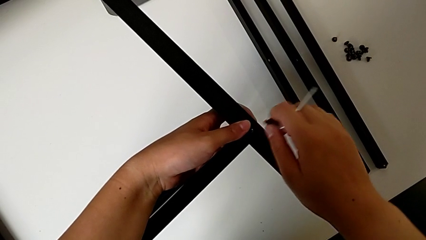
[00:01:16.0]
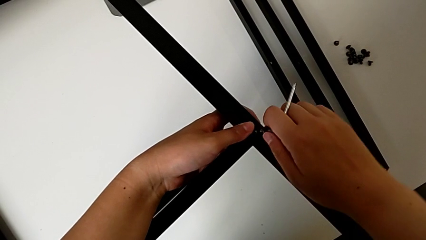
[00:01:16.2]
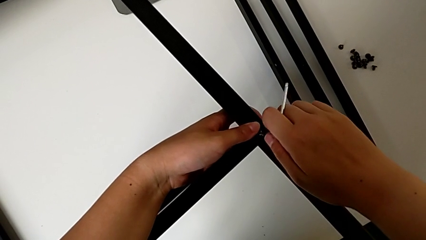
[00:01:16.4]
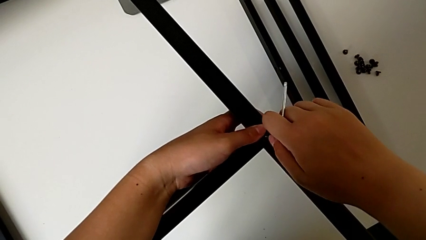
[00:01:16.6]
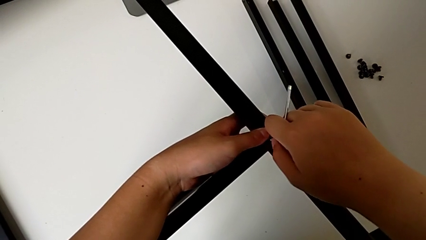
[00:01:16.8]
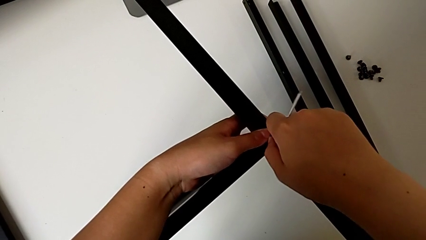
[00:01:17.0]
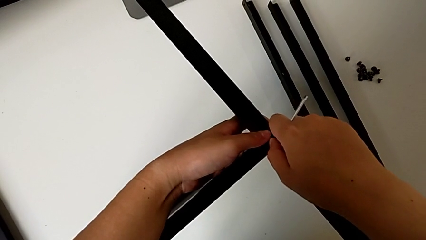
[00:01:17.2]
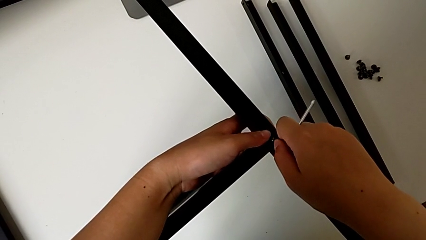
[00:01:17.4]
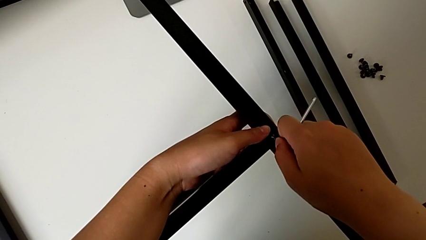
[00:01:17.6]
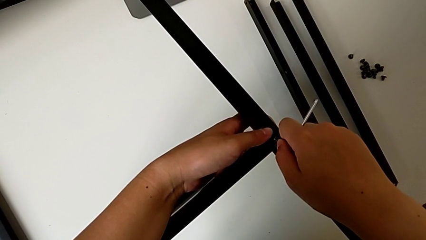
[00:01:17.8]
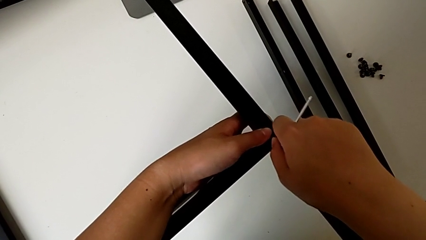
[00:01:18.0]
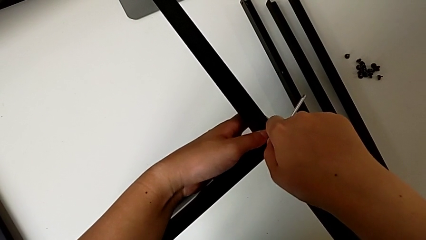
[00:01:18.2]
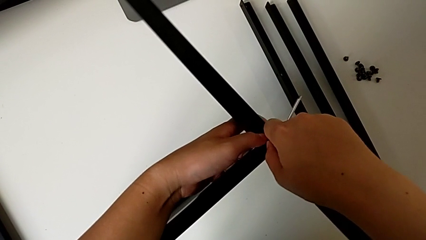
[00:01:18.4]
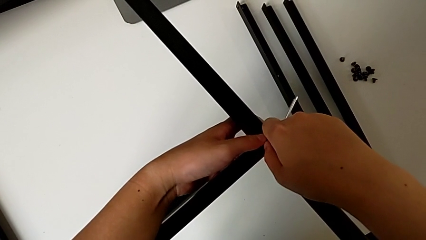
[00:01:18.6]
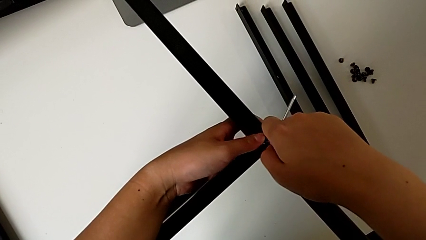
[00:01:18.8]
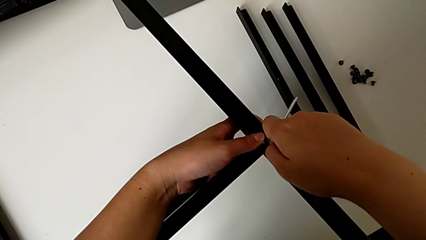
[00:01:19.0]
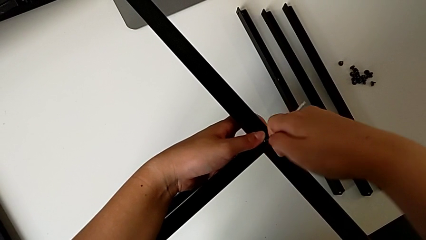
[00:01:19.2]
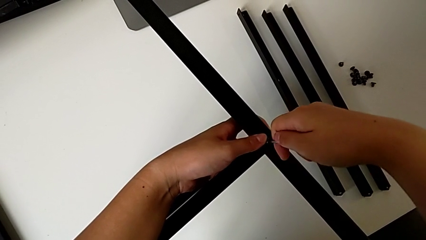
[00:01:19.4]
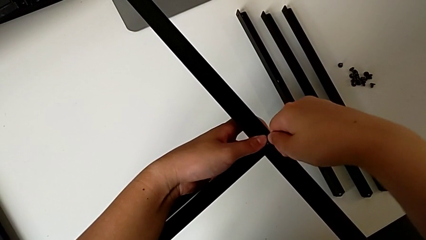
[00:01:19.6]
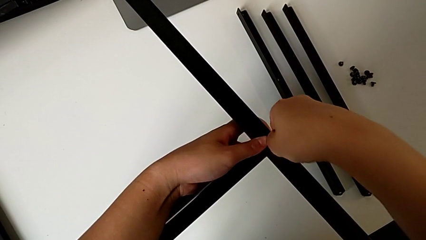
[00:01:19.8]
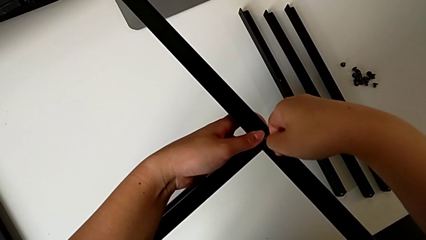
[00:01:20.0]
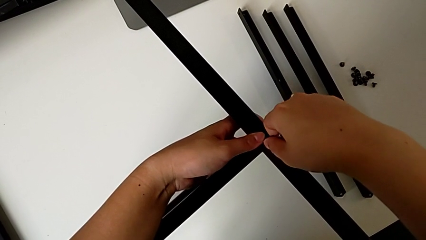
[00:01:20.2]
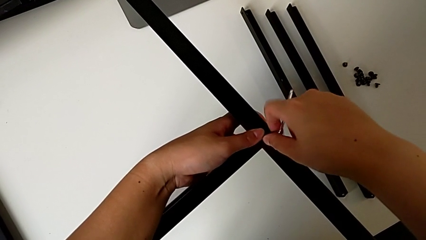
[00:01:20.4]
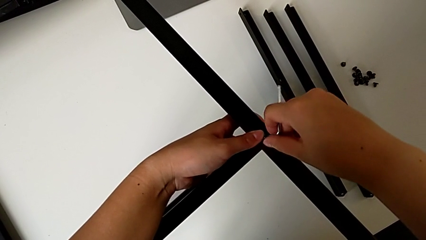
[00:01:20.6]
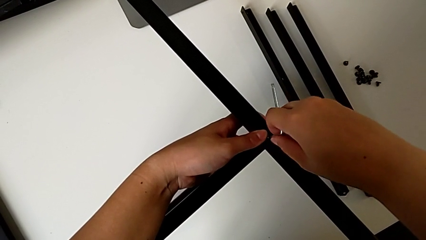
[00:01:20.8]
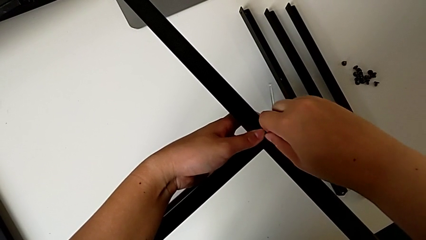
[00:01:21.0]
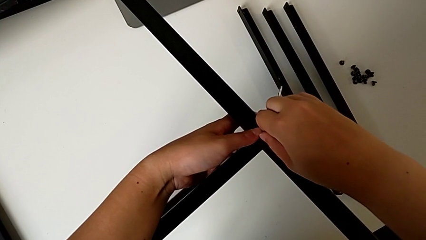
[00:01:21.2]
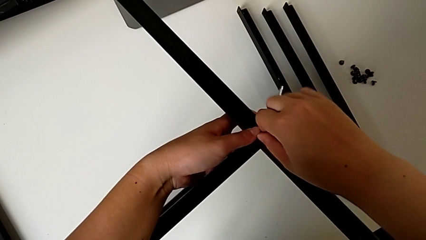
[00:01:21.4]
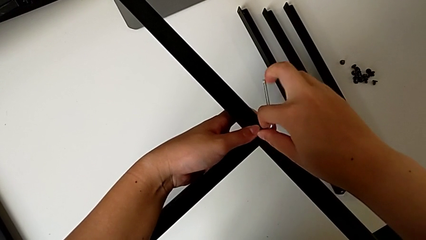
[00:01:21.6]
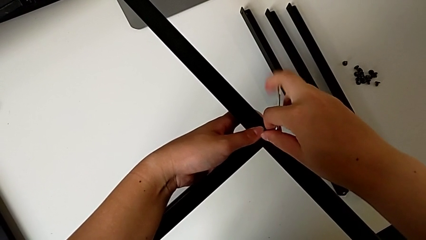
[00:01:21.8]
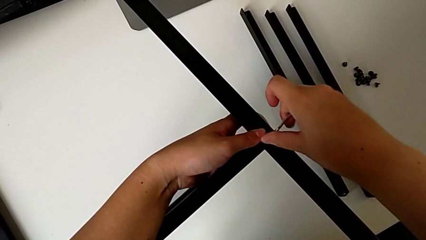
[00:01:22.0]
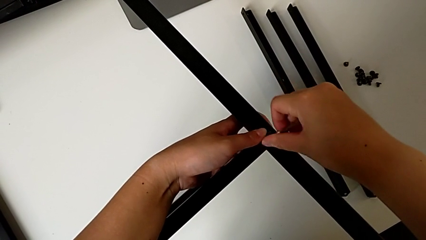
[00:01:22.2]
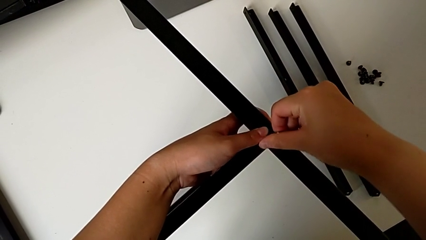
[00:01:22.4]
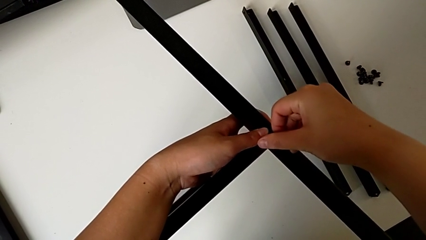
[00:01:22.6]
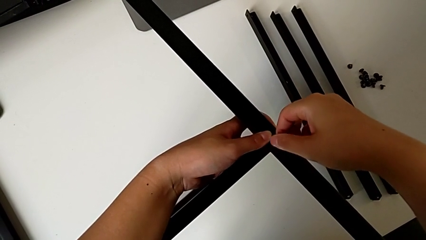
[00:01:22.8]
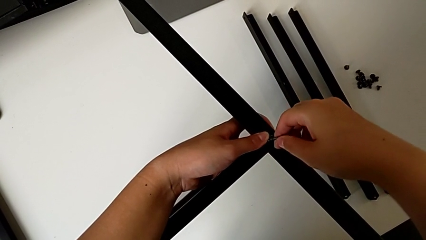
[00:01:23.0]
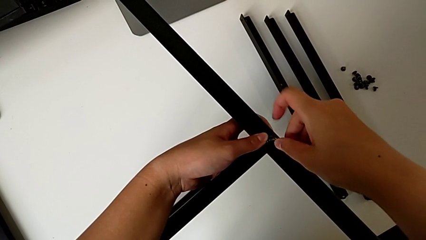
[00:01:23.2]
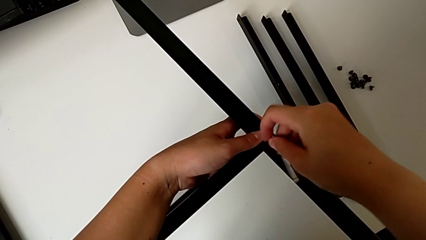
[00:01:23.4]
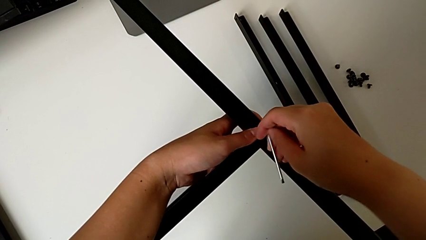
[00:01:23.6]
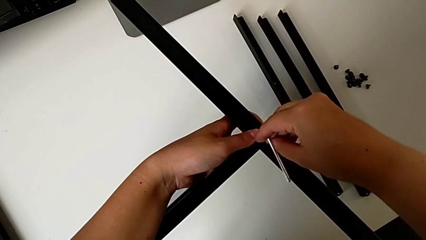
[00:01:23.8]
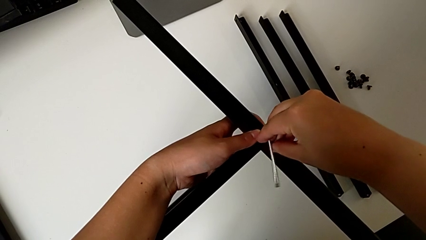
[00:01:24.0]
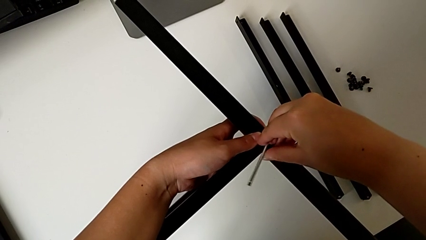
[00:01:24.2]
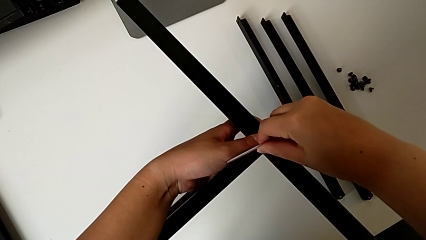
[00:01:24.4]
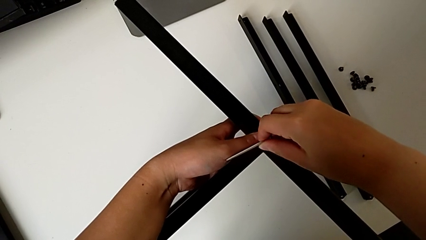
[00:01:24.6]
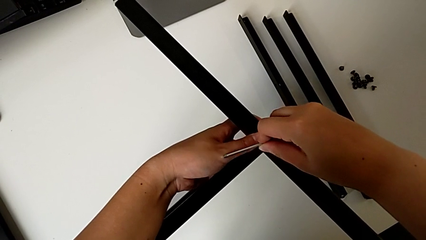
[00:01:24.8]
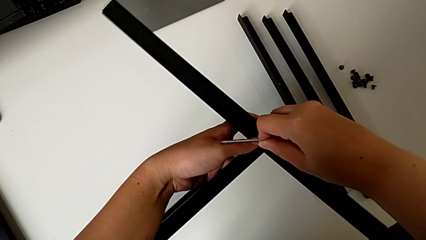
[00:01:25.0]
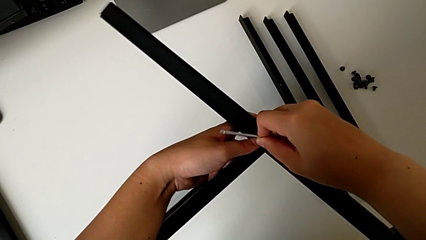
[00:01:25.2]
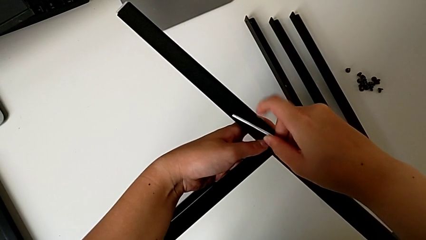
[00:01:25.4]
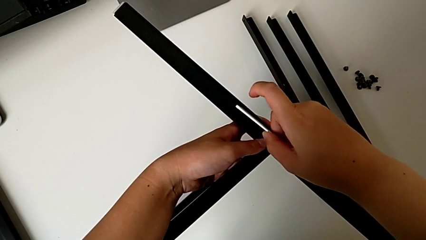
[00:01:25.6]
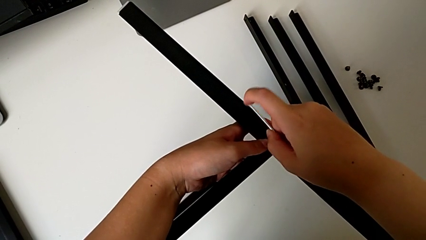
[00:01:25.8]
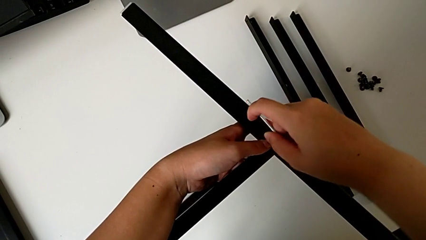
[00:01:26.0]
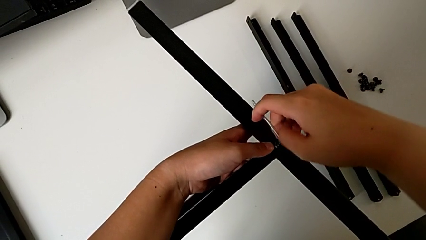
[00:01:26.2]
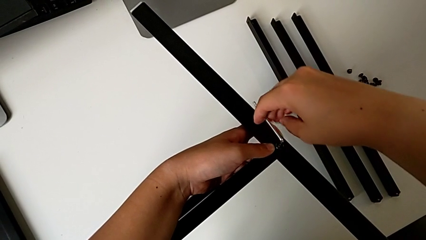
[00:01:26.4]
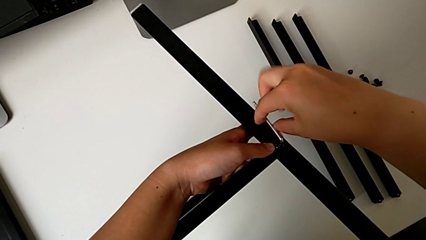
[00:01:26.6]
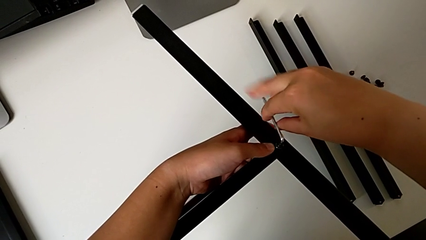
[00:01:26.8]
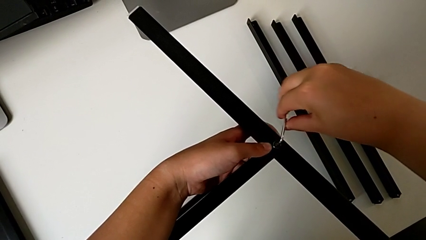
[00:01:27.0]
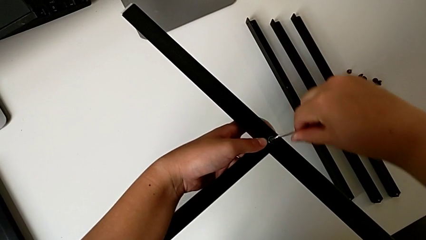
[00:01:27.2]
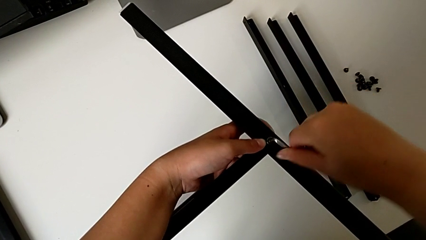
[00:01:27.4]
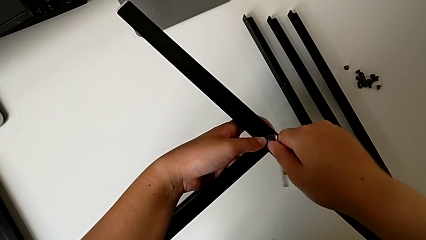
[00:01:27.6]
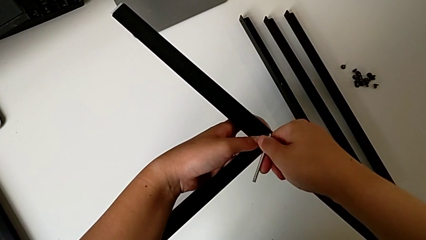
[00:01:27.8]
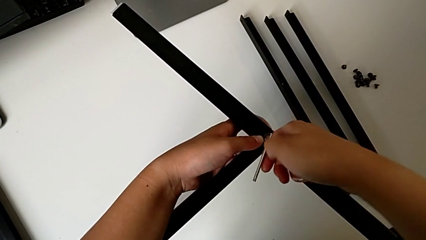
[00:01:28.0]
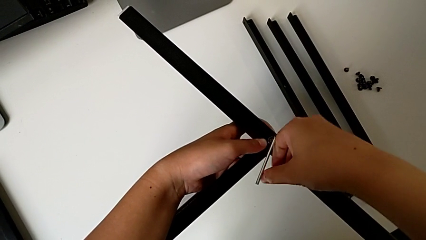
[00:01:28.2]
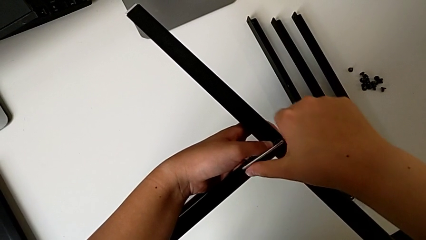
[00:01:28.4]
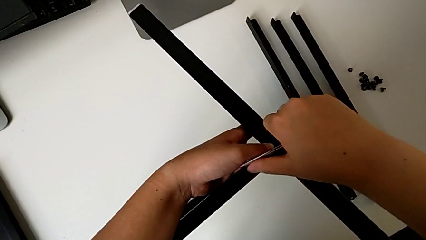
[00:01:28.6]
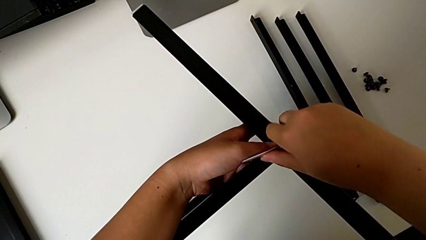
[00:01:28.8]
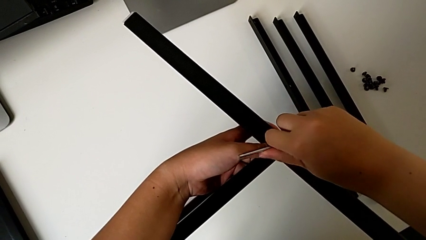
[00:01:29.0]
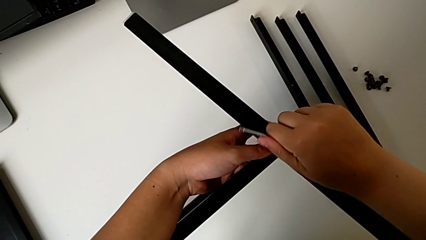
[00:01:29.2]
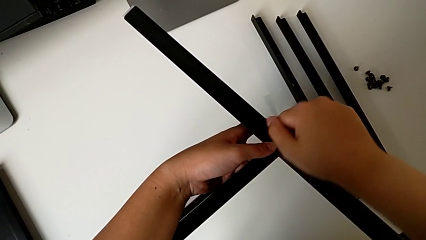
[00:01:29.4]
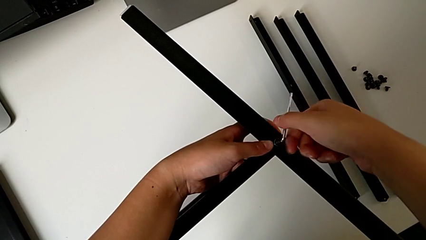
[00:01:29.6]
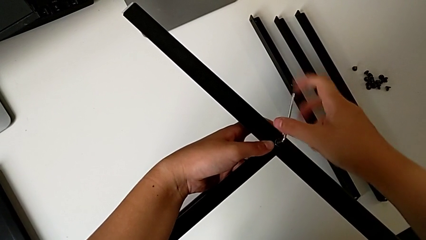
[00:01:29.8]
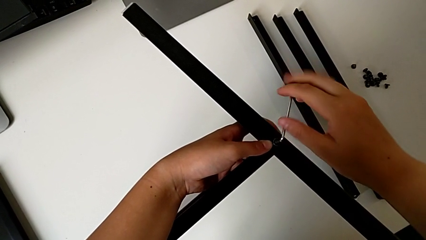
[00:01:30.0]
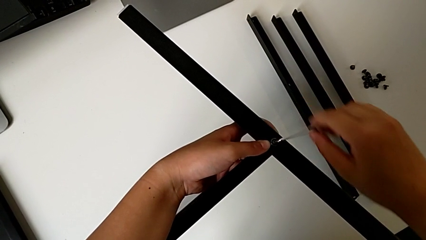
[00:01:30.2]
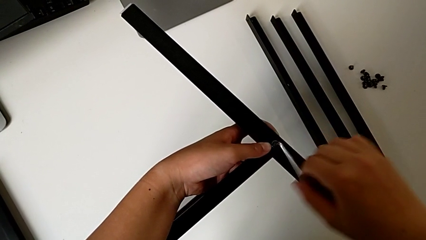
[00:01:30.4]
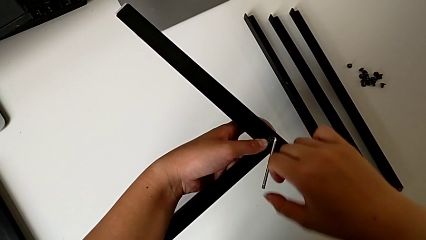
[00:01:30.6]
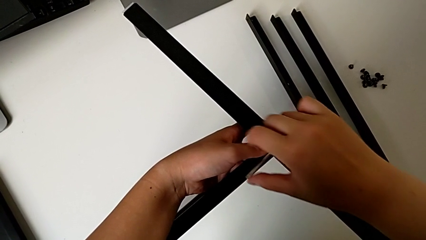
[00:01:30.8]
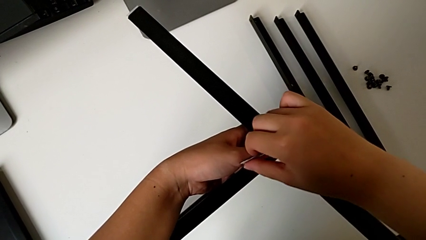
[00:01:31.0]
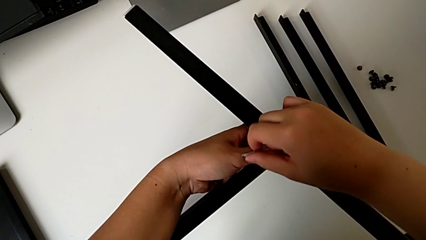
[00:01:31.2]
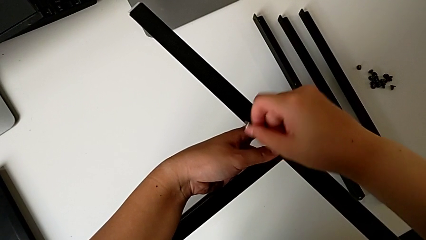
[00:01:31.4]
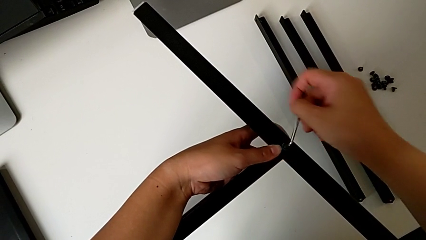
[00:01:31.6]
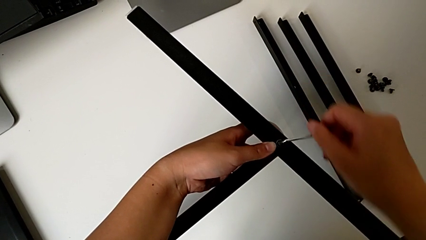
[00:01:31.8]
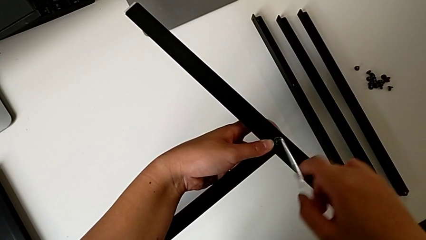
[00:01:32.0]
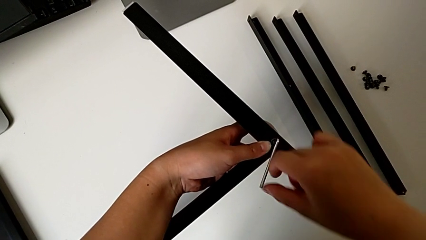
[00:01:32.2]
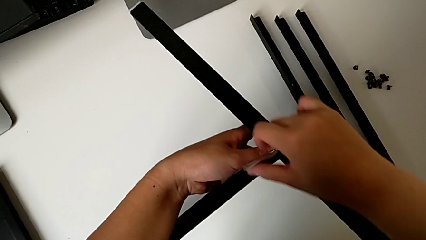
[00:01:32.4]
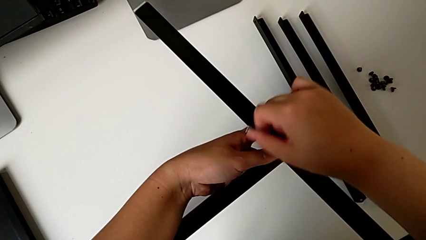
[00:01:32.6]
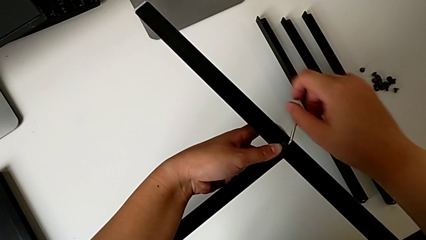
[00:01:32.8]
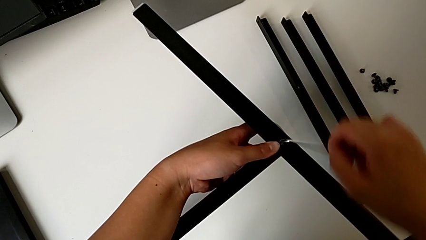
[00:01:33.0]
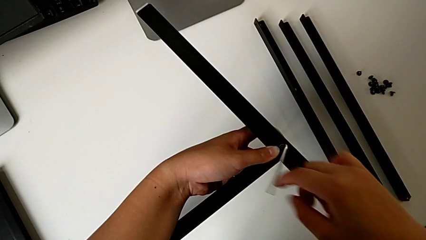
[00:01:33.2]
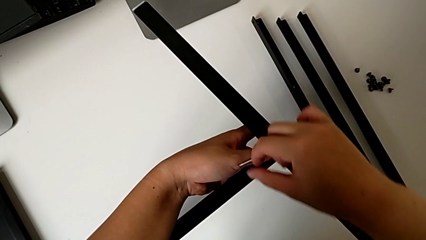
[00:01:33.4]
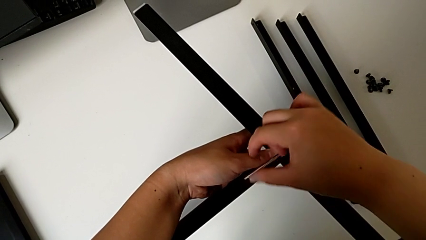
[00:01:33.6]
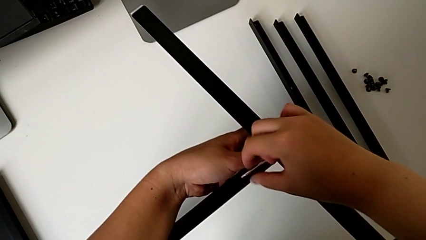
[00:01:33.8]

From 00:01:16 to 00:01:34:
The camera wearer is screwing the first leg into the shelf. They insert the first hex socket head, insert the Allen wrench and screw the first hex socket head.
